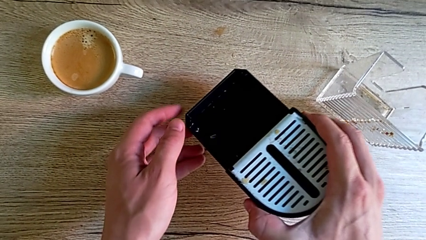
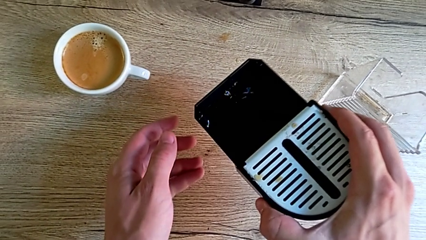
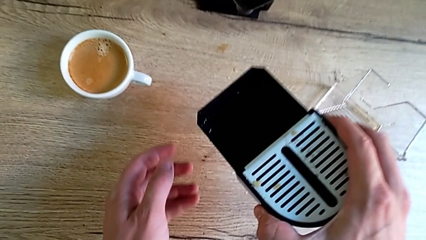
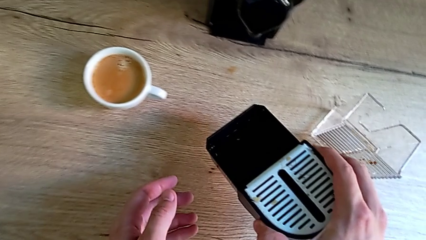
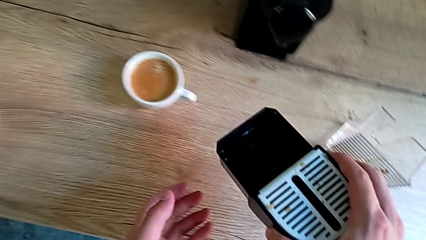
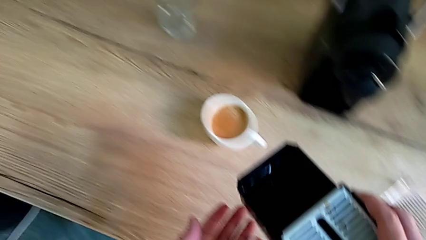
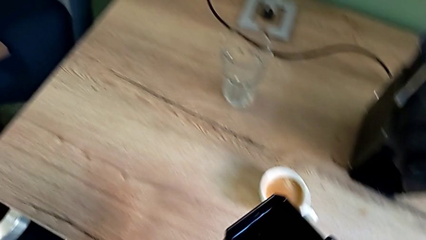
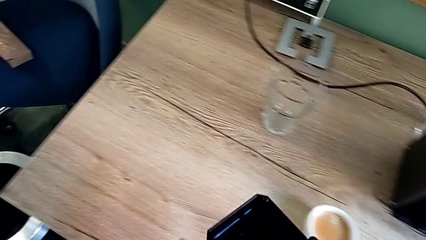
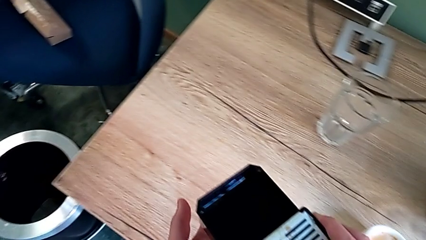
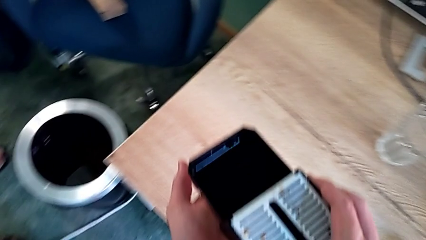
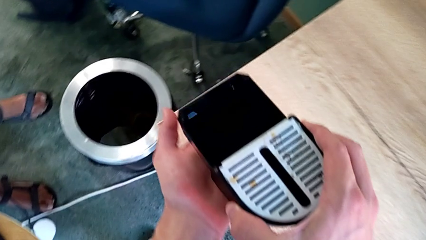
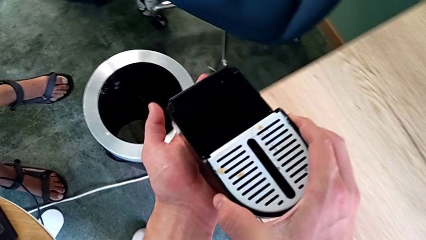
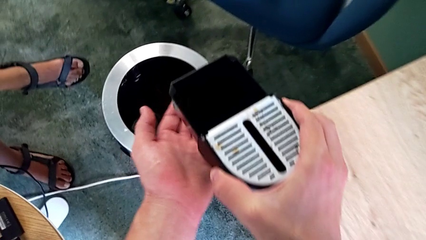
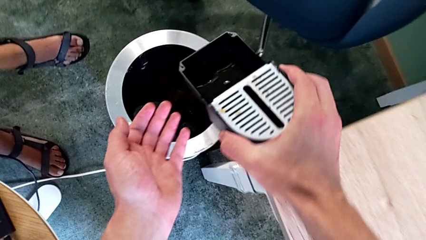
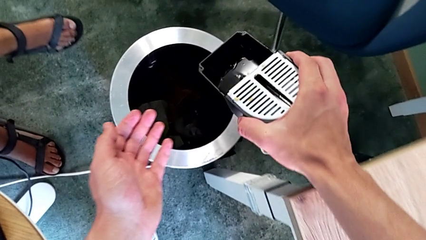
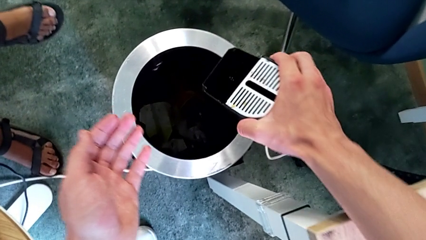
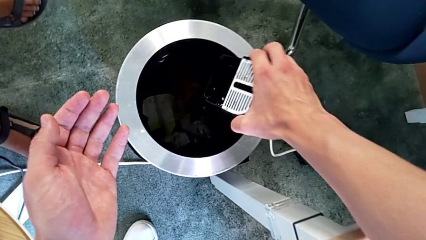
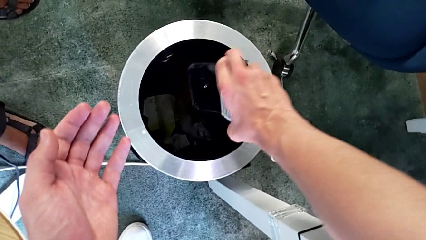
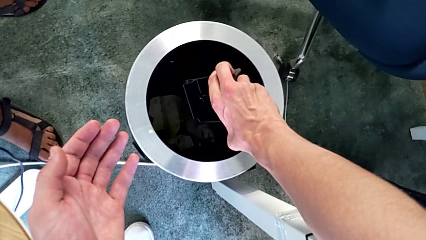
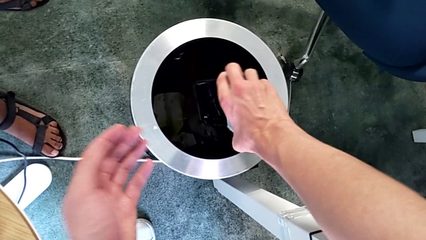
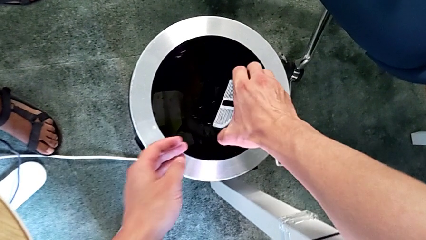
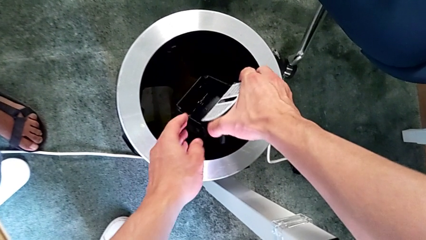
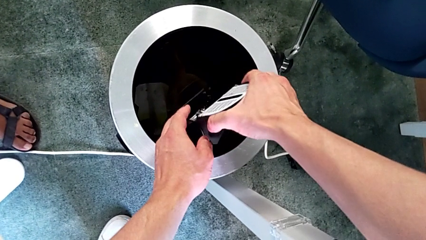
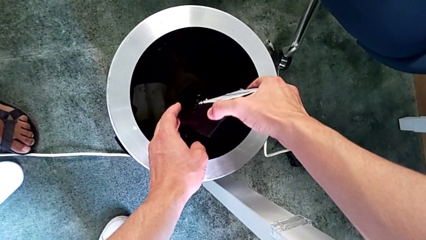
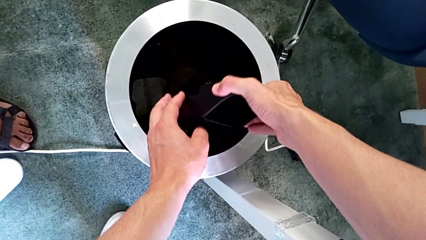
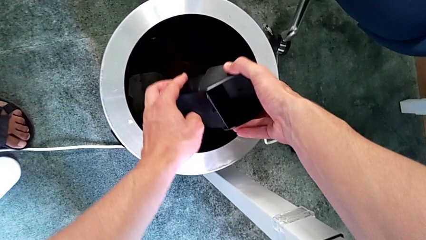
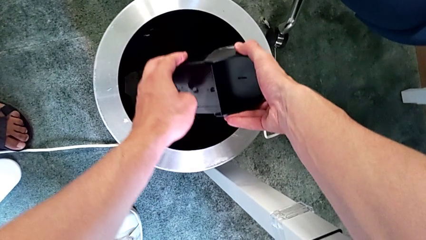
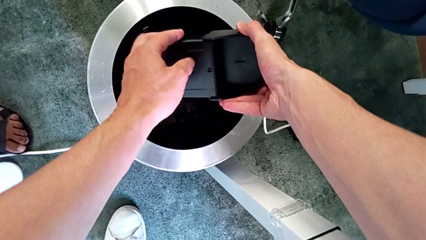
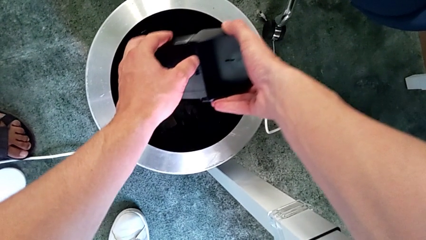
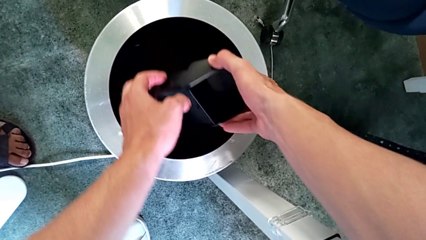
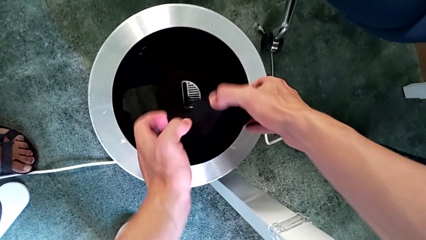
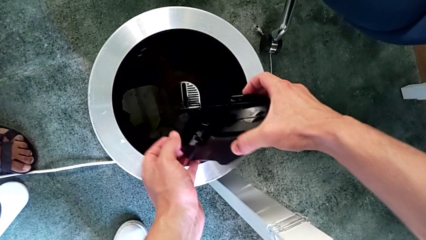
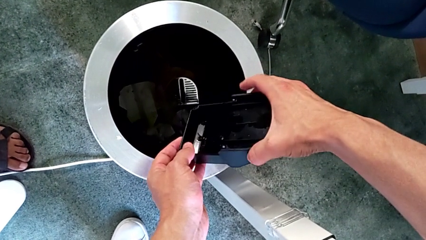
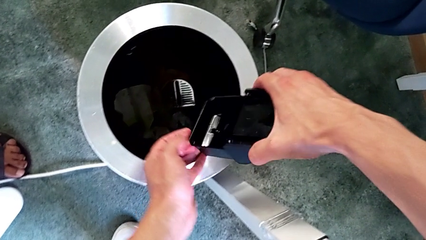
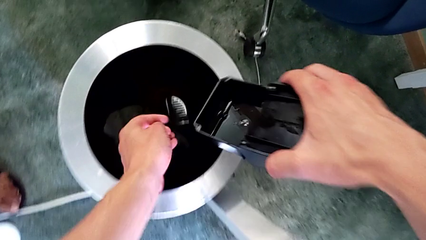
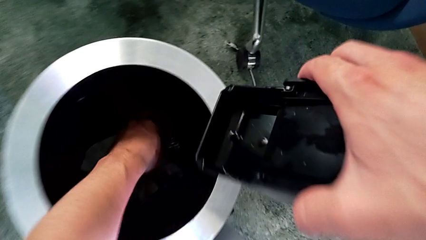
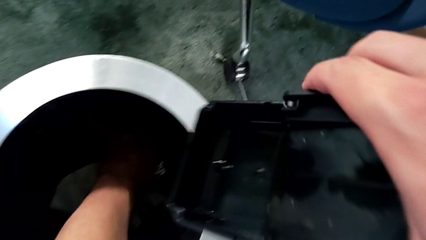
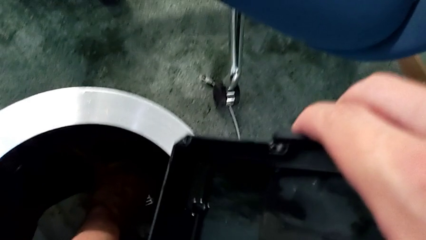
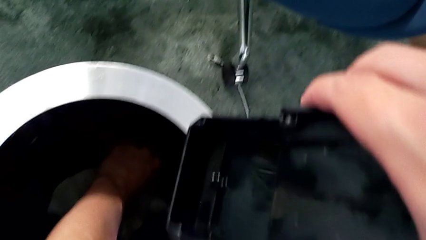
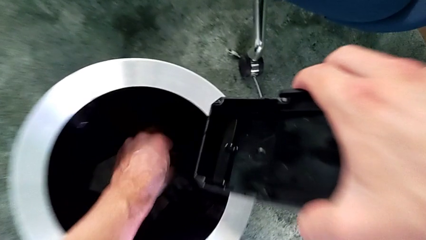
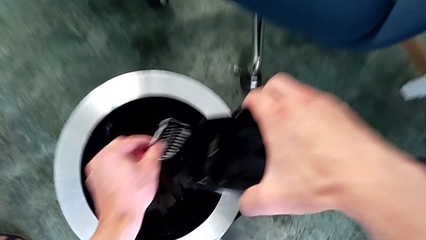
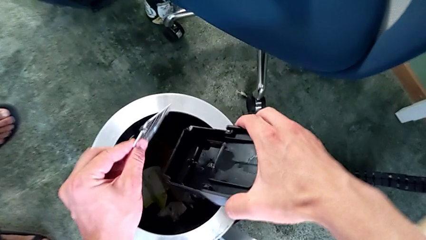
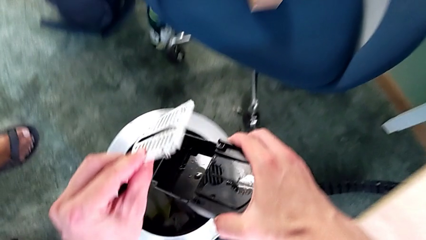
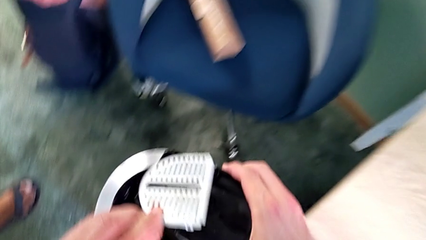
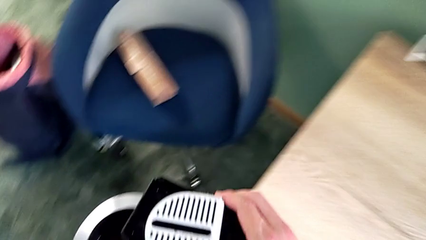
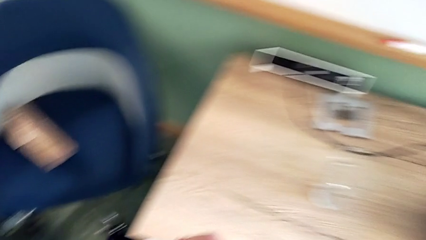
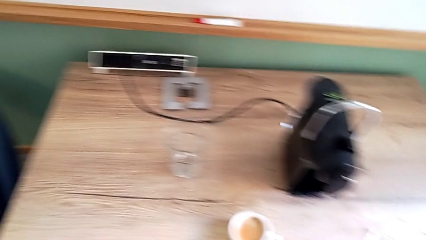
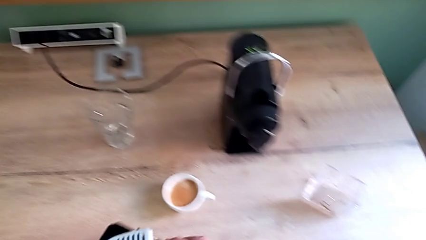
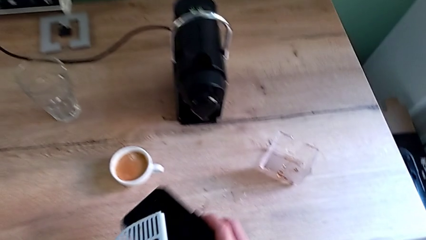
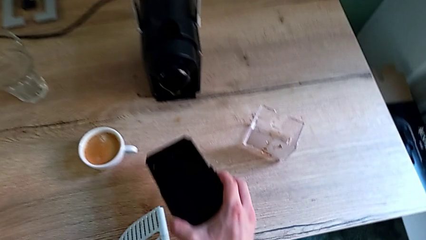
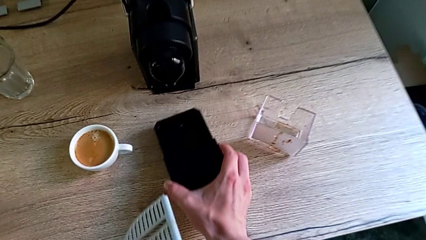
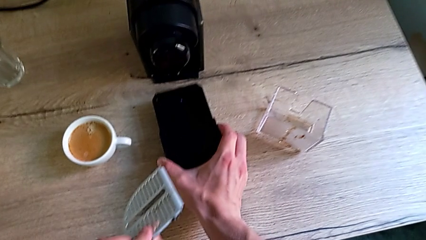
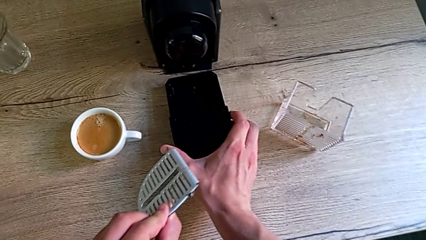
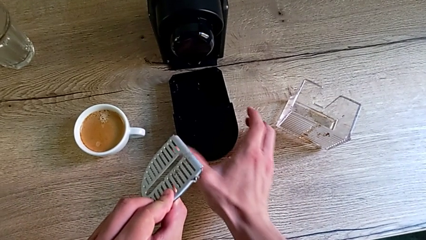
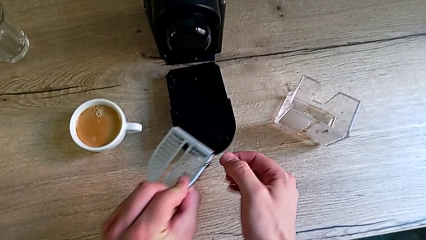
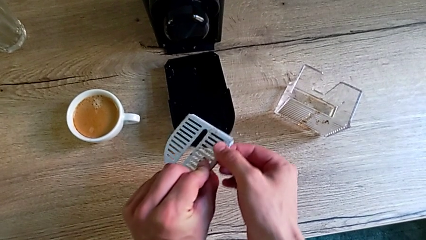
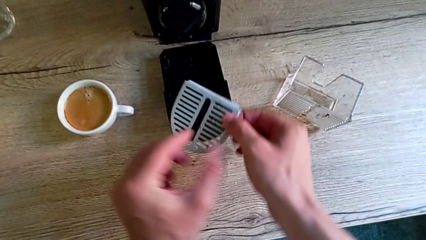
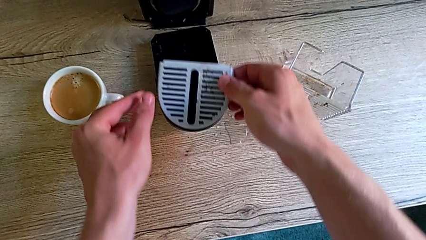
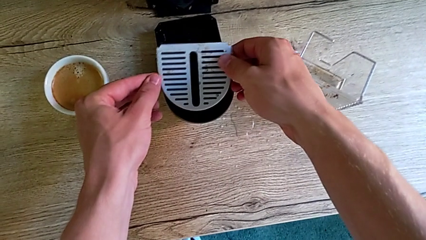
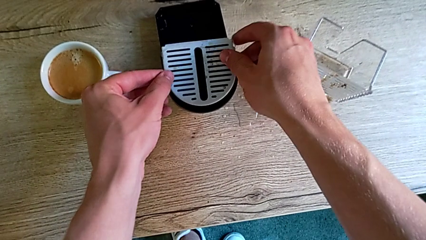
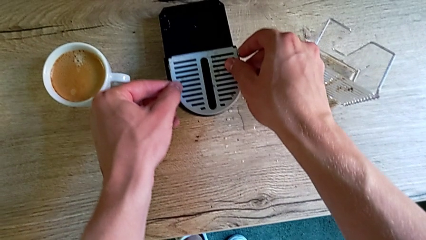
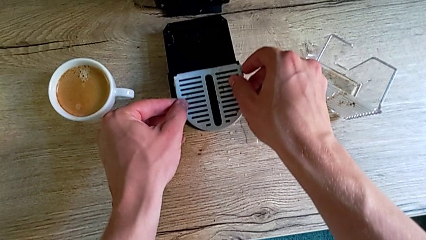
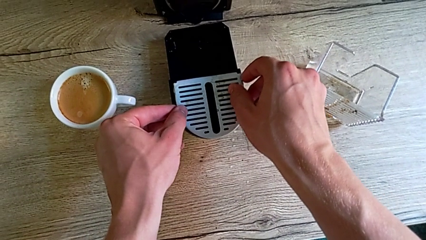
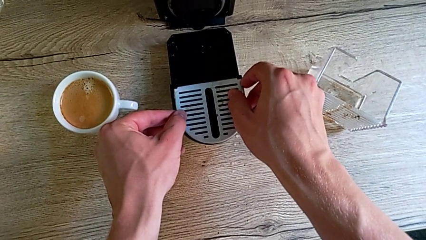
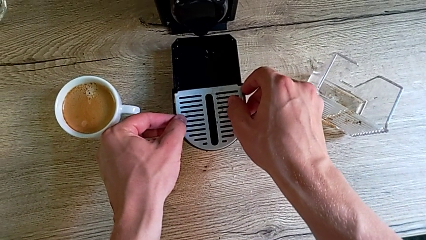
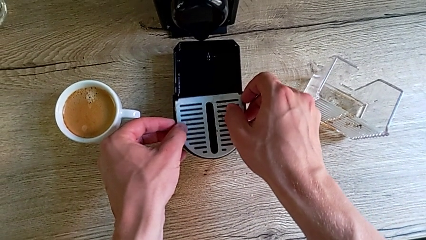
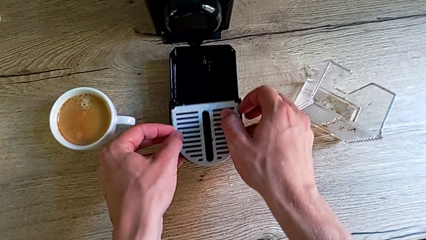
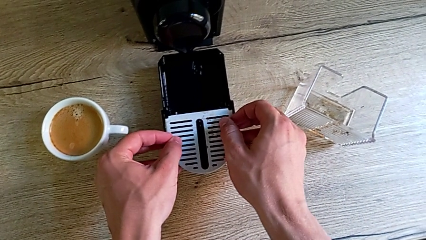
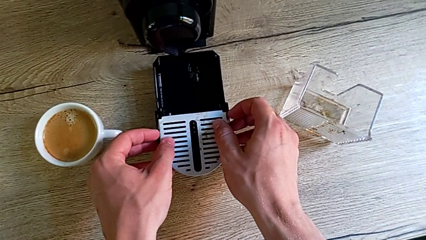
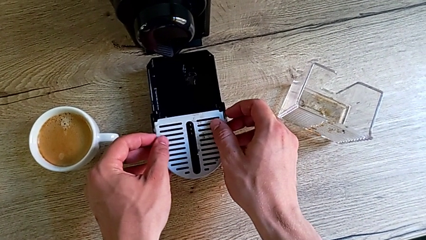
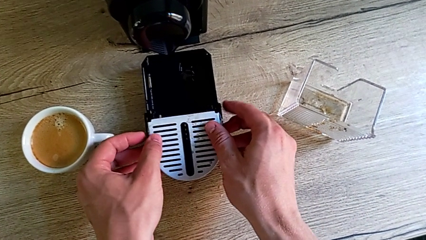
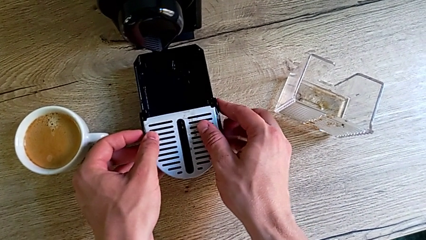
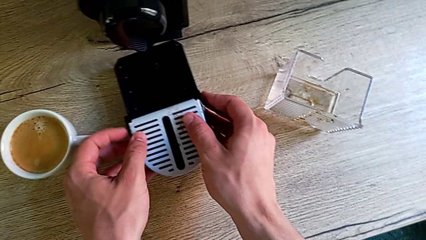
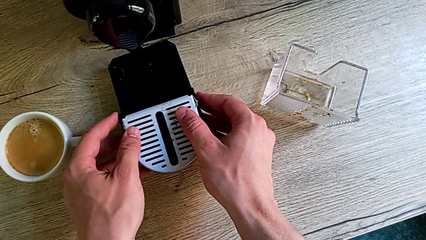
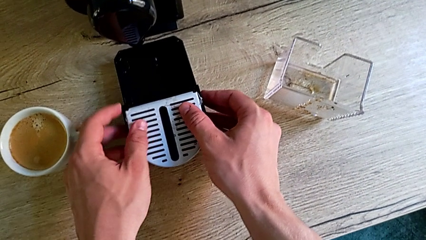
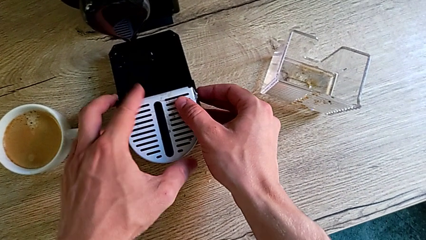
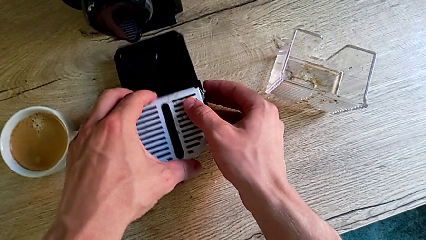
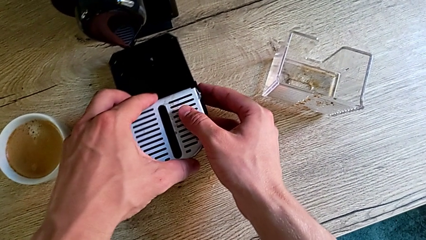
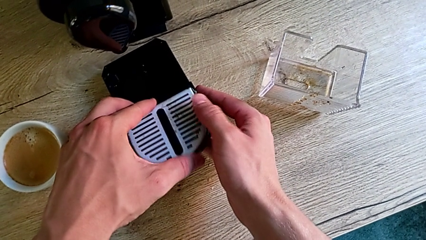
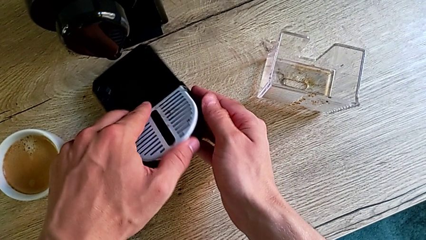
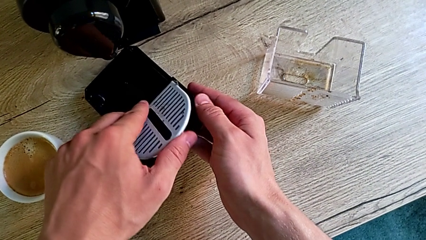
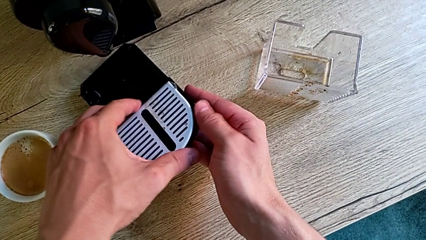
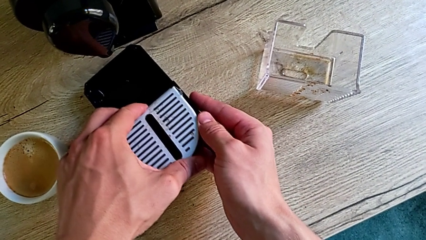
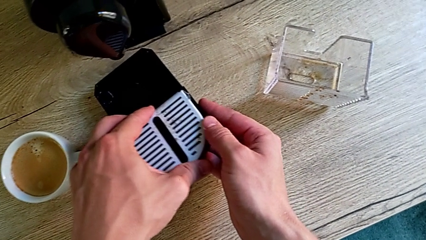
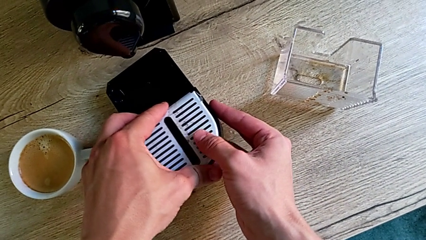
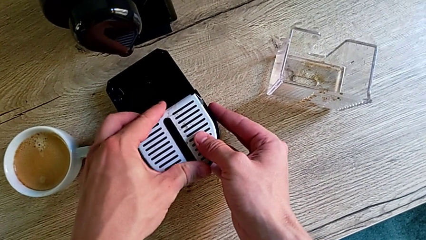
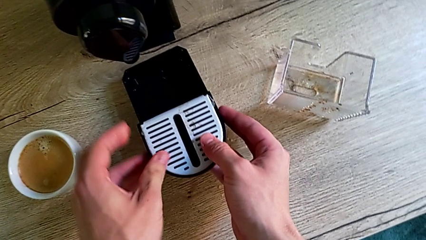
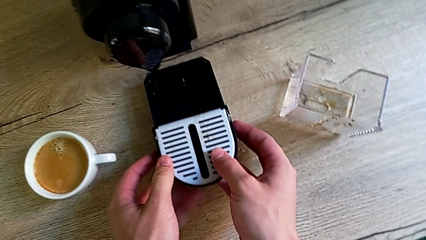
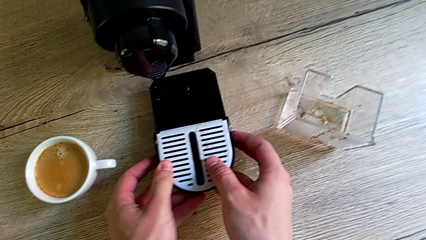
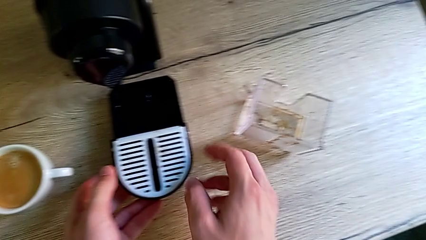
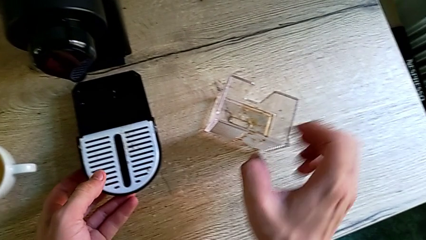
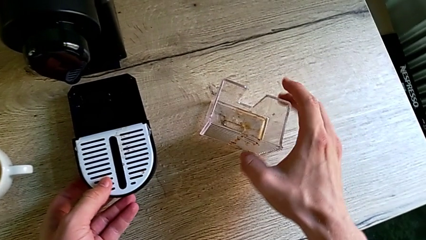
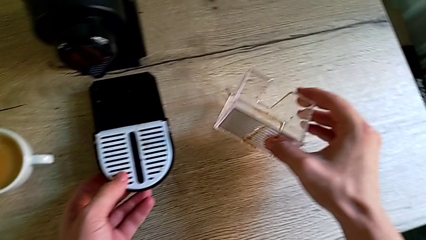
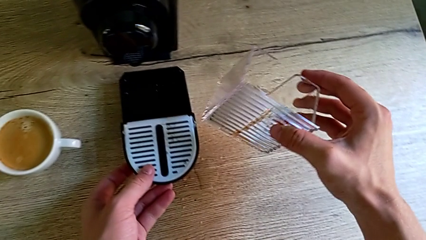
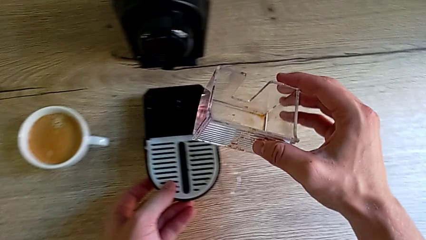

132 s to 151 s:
The camera wearer is emptying the drip tray. They lift the drip tray and empty it with the right hand, wrongly grab it with the left hand, dropping the drip on the garbage bin, assemble it with the left hand and grab the capsule container with the right hand.
